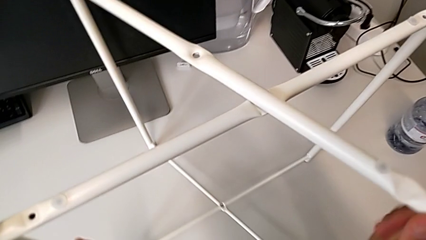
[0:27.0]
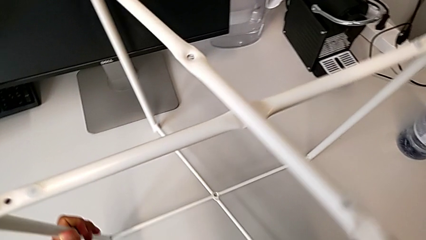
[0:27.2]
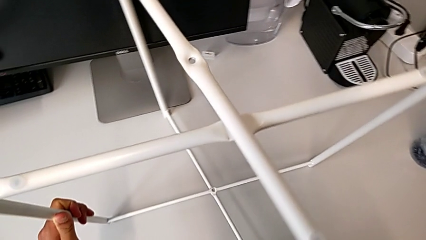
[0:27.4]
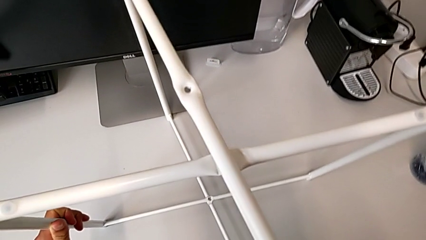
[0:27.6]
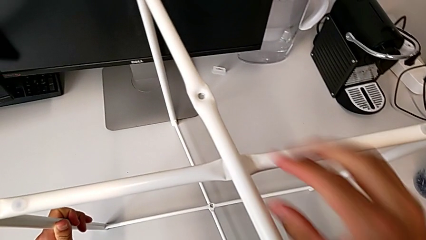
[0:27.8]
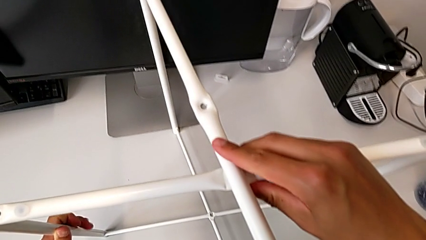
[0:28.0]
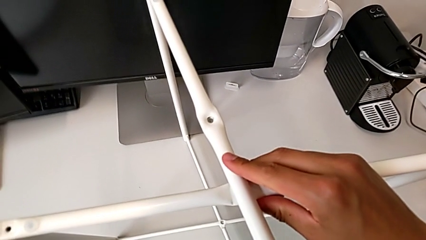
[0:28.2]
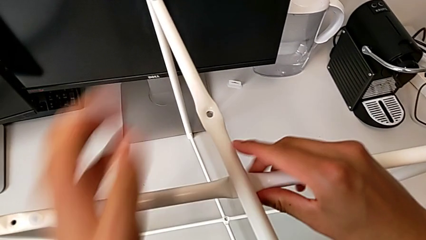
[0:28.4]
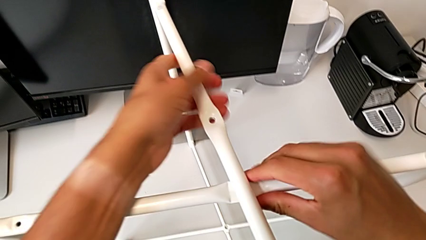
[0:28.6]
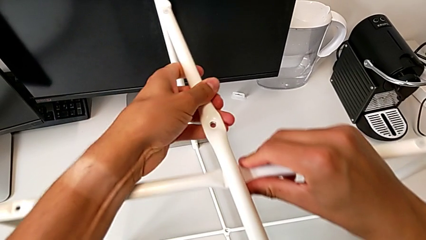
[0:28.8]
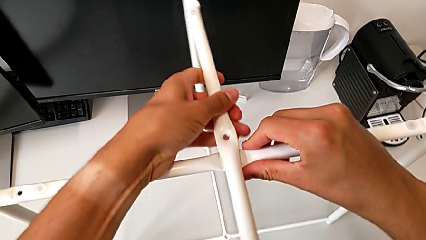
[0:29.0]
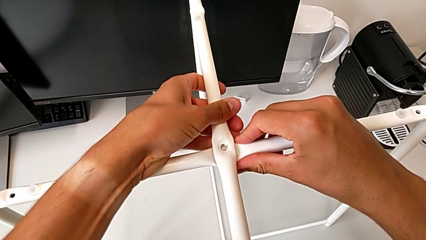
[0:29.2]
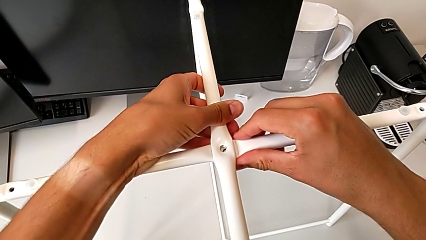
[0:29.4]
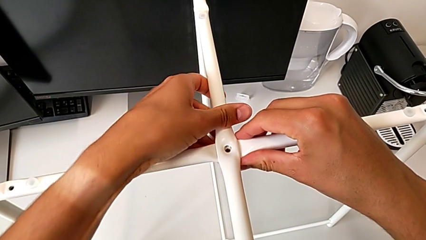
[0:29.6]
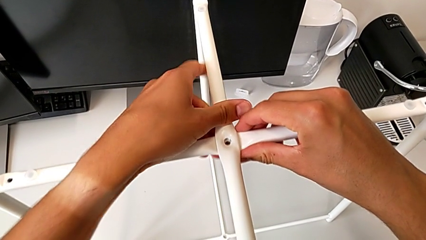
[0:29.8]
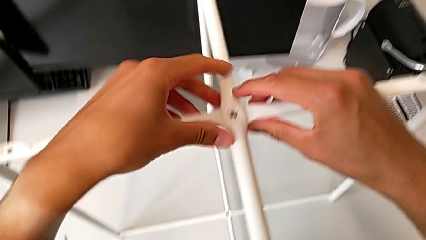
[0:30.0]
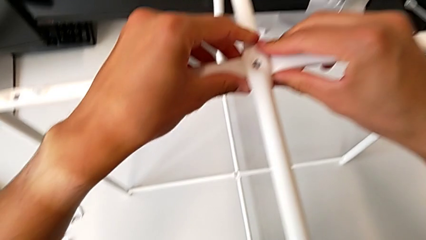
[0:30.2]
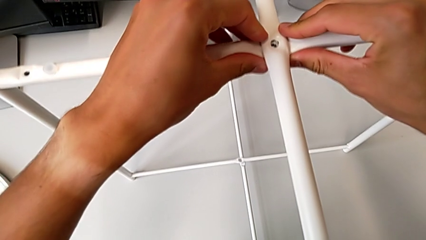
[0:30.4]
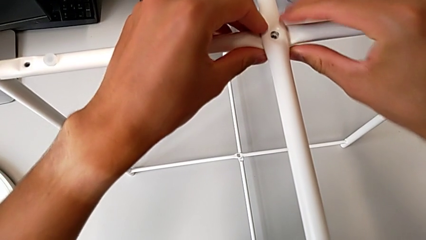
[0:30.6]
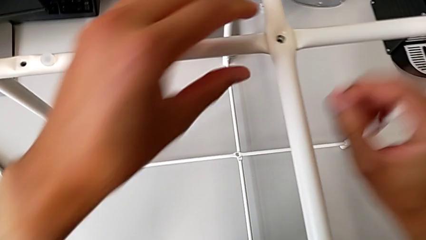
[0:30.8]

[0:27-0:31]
The camera wearer is assembling the legs together. They place the leg and align it.

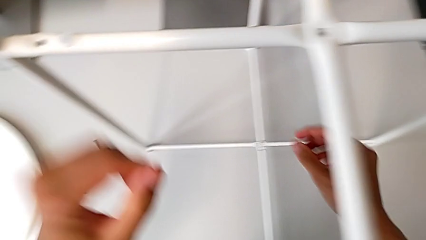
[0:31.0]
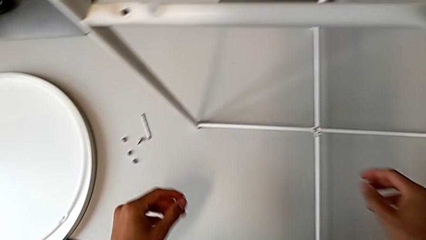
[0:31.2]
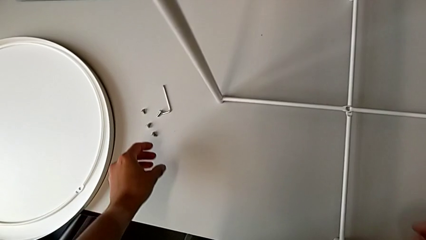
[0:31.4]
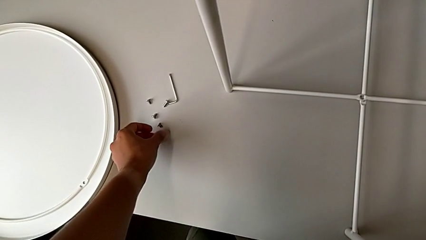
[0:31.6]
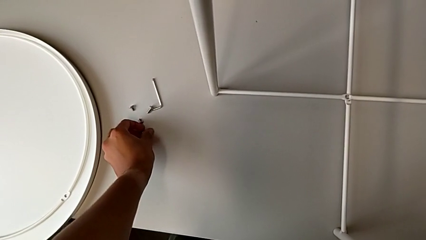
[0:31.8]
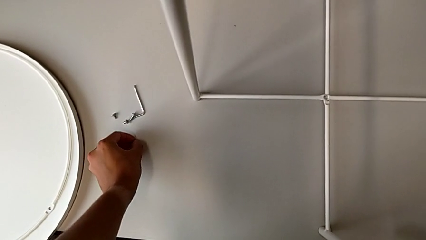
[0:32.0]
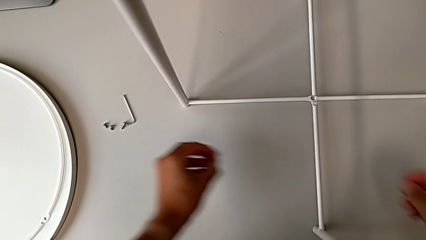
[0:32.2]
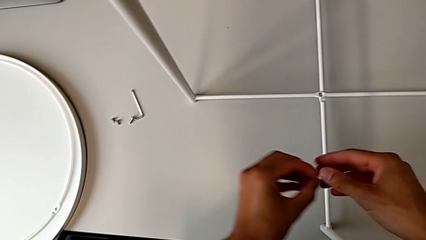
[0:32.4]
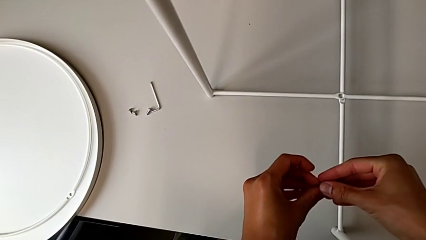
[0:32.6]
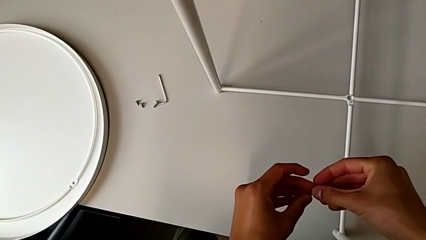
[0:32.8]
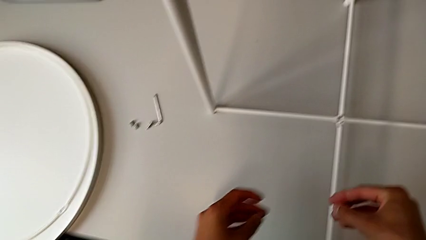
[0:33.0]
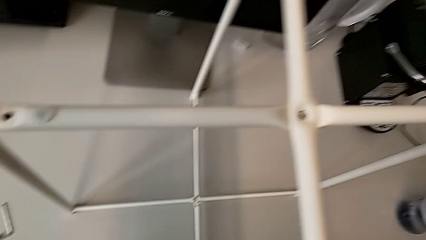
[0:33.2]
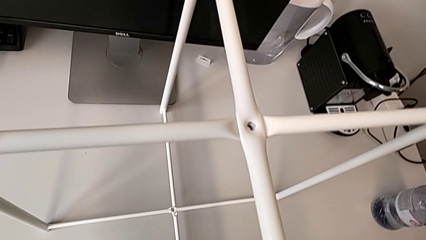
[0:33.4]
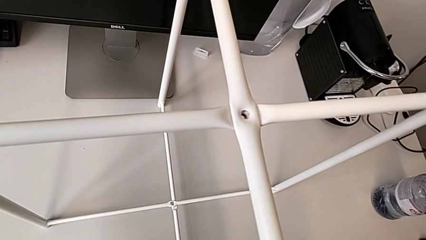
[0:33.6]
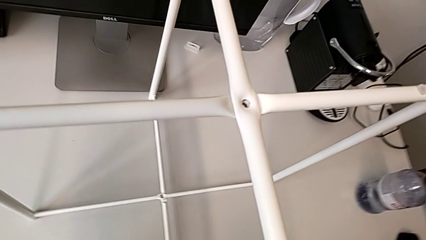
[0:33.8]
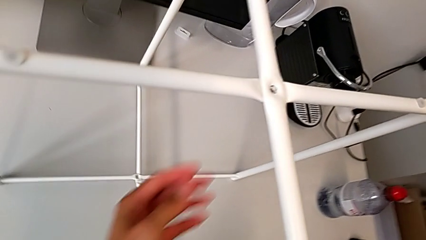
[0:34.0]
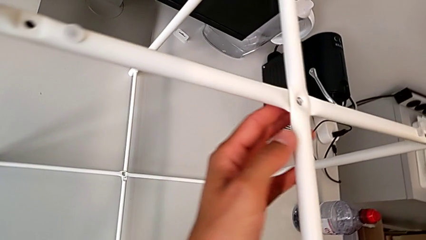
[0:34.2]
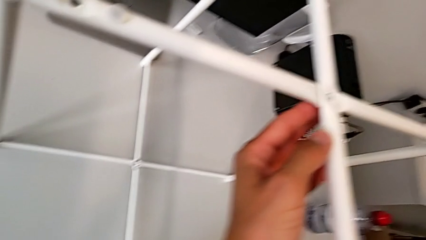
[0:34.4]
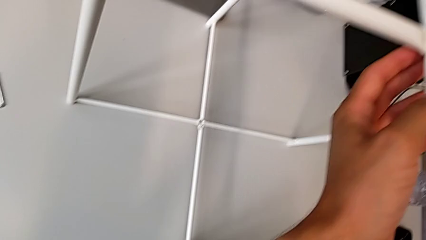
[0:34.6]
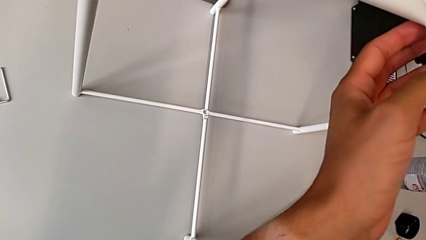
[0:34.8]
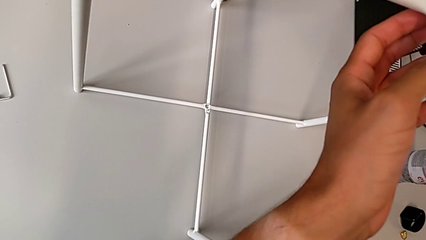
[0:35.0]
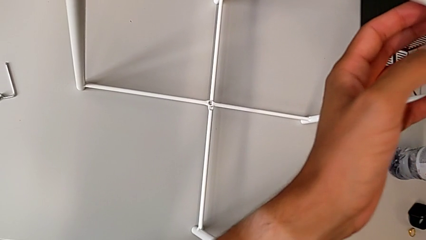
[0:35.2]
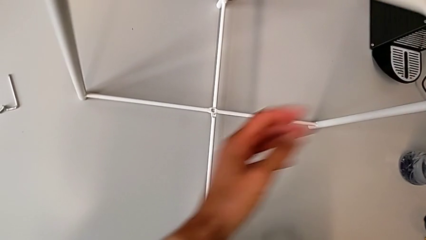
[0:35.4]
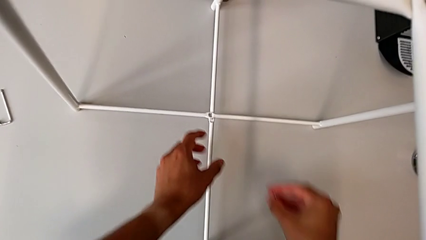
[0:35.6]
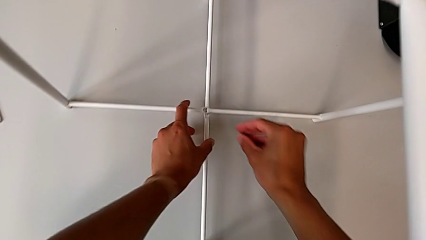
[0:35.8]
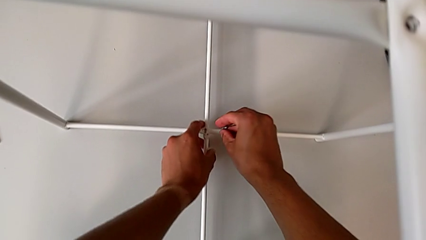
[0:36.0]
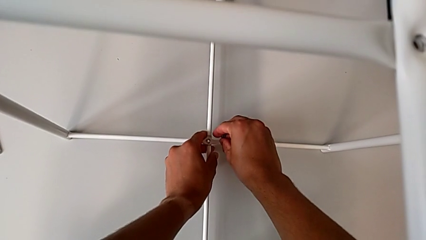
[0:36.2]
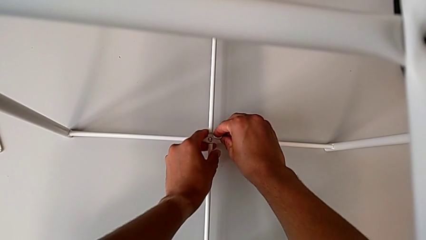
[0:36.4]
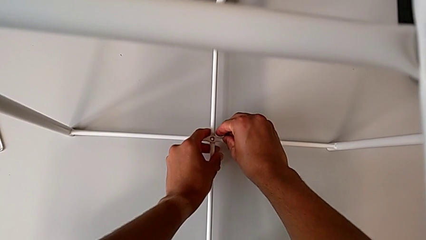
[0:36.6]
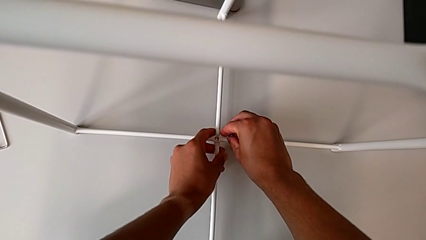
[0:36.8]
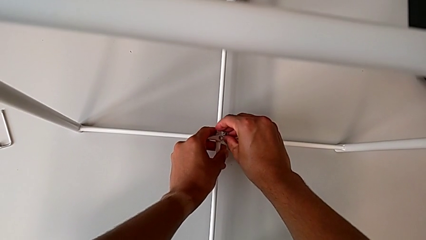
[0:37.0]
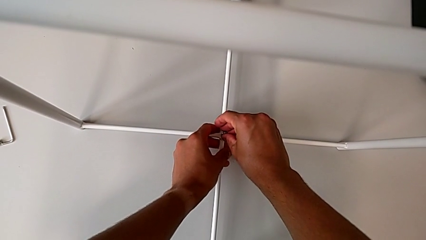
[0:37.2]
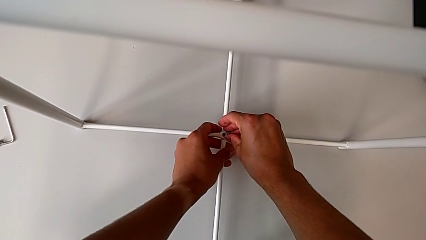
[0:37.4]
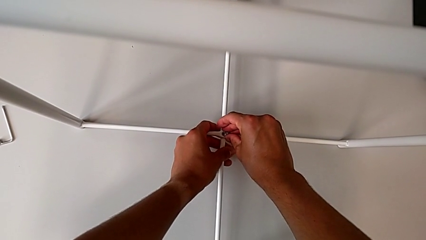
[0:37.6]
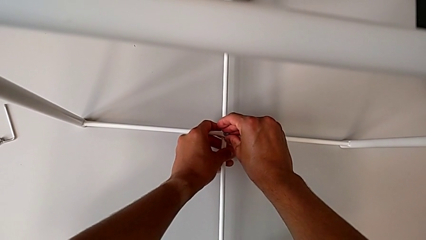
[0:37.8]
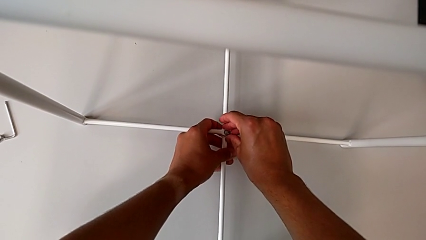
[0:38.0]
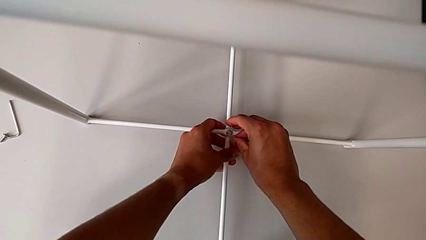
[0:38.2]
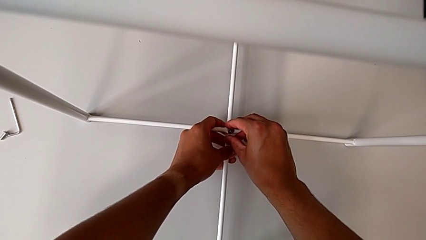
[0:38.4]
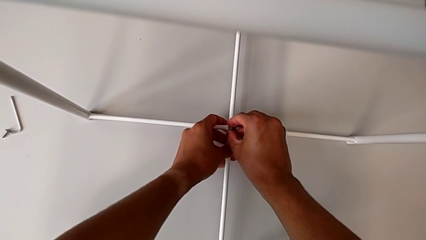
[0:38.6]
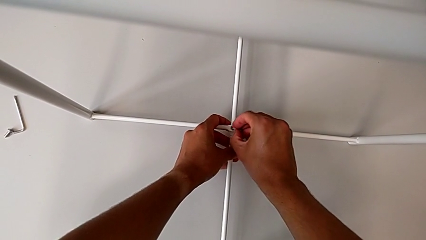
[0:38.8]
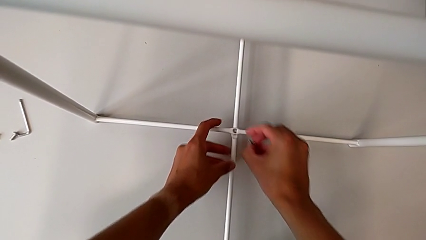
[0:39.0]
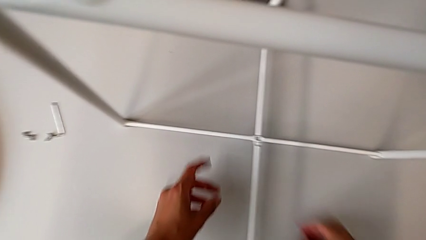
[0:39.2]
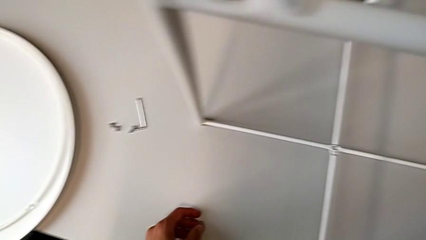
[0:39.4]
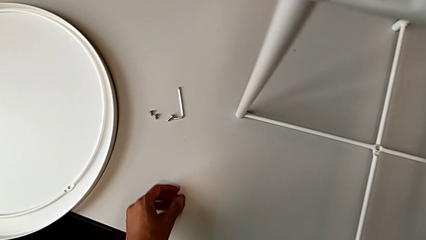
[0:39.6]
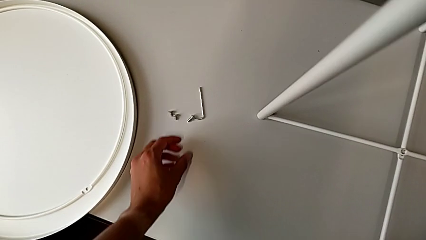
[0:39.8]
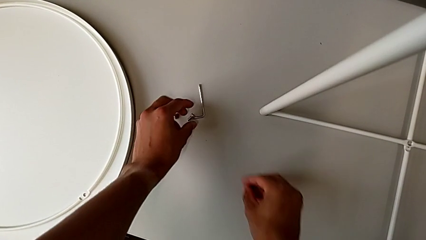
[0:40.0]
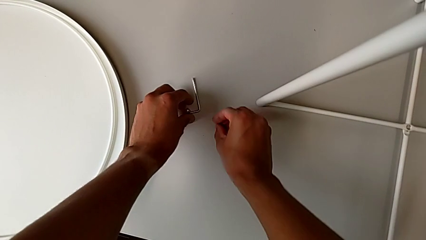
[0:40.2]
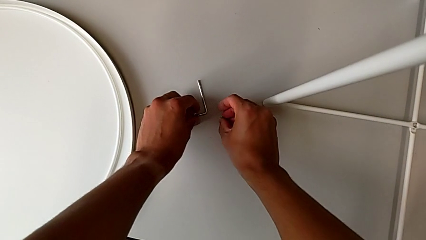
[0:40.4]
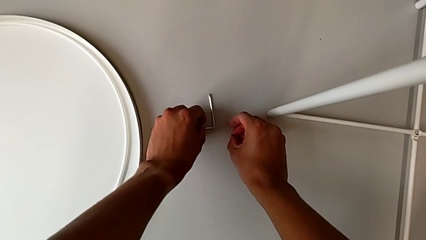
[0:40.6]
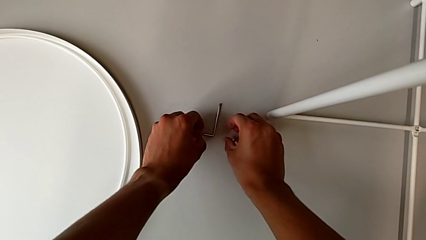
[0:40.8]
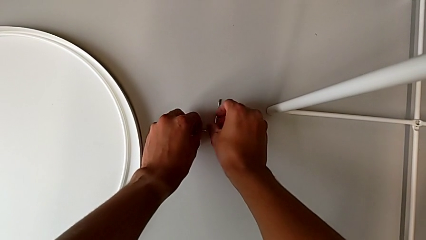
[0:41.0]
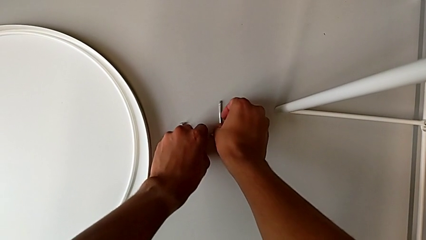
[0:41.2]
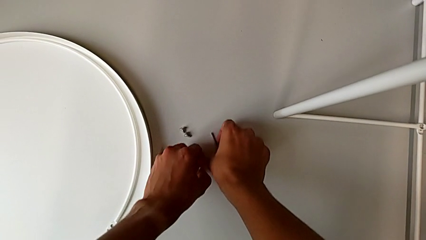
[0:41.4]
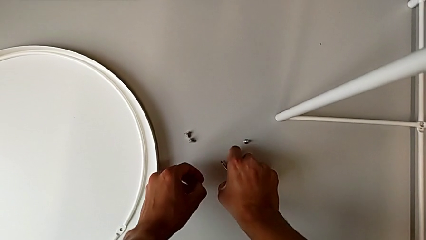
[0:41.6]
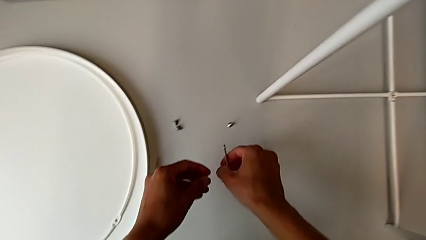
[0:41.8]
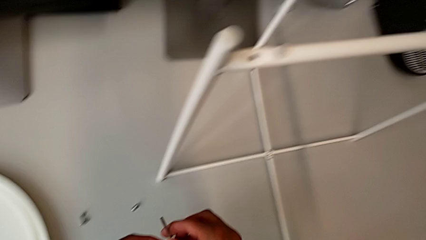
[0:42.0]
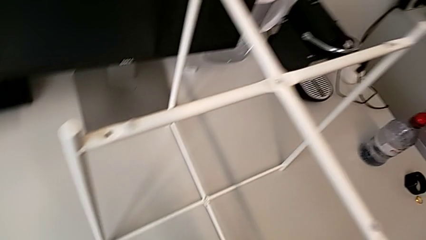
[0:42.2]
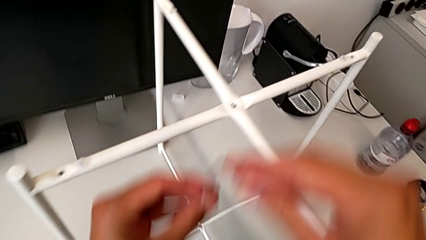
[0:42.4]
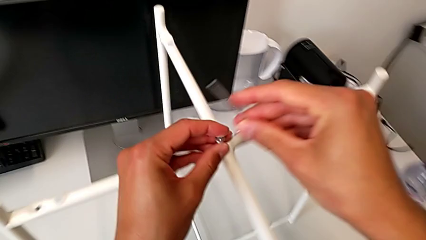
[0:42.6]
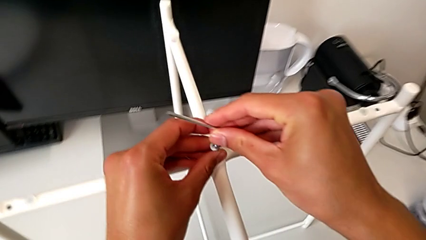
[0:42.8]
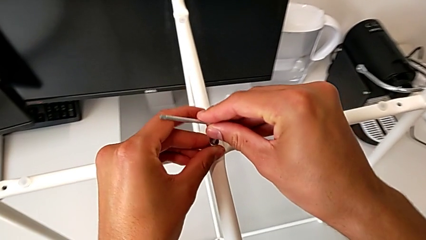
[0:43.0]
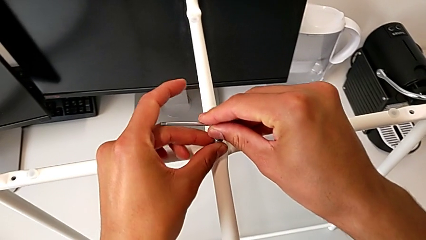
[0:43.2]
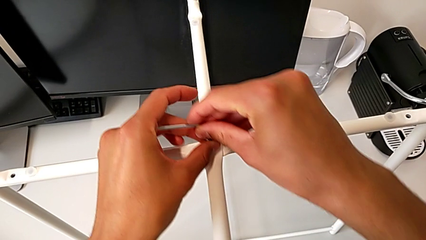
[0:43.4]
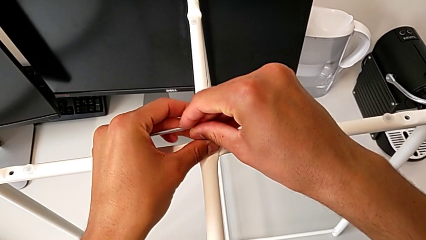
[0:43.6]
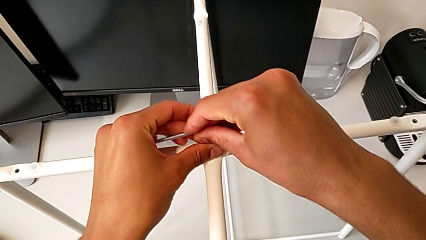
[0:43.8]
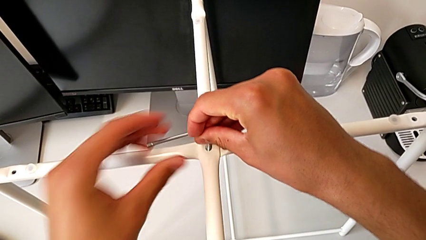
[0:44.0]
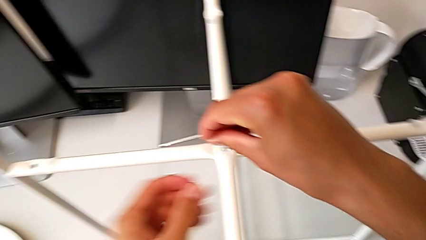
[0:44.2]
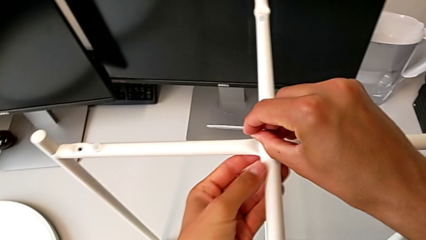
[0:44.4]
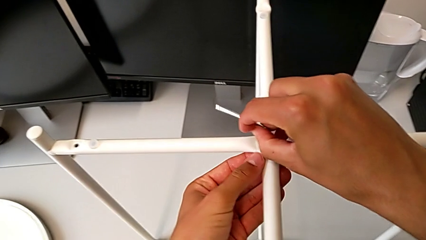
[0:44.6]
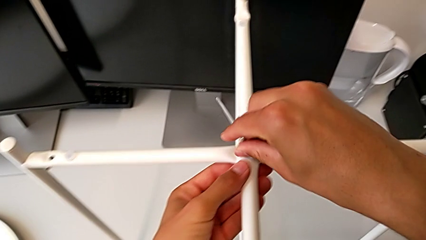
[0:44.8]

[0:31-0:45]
The camera wearer is assembling the top screw. They wrongly grab the bottom hex socket head, inspect the leg, align it, wrongly insert the hex socket head, grab the hex socket head with the left hand, grab the Allen wrench with the right hand, approach the leg, insert the hex socket head and insert the Allen wrench.
